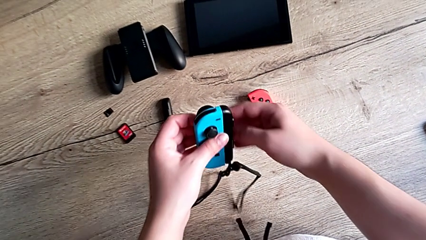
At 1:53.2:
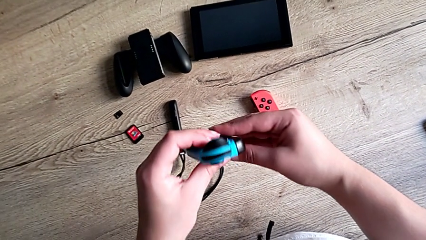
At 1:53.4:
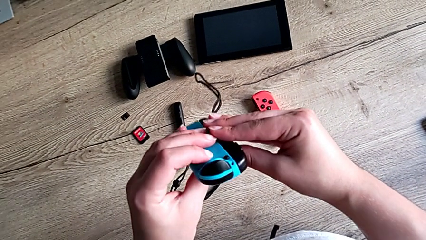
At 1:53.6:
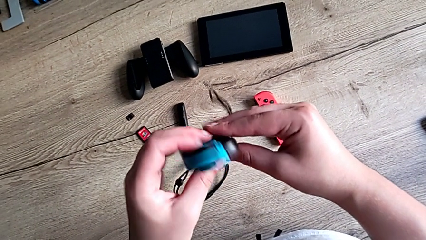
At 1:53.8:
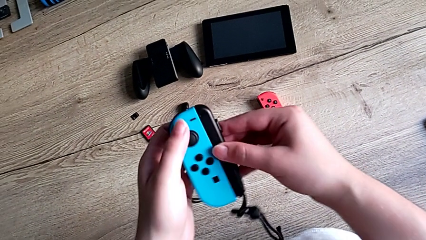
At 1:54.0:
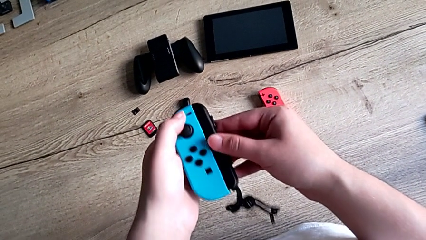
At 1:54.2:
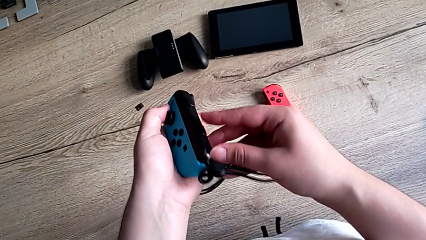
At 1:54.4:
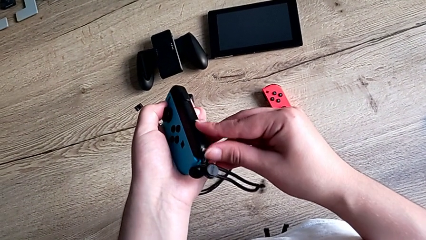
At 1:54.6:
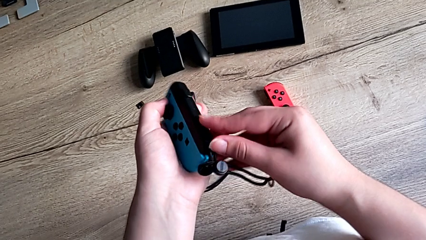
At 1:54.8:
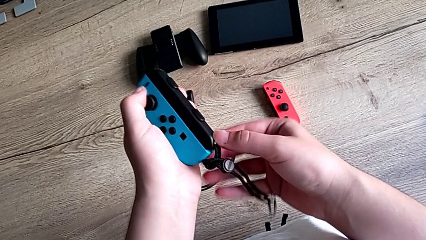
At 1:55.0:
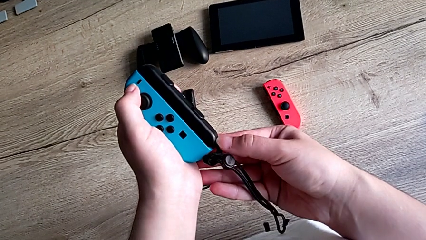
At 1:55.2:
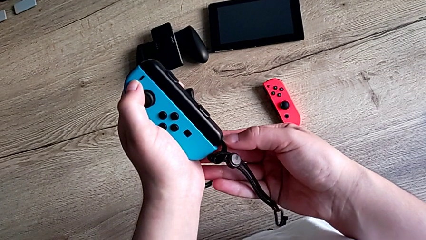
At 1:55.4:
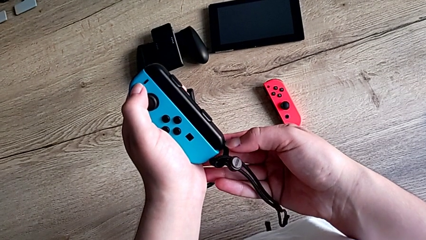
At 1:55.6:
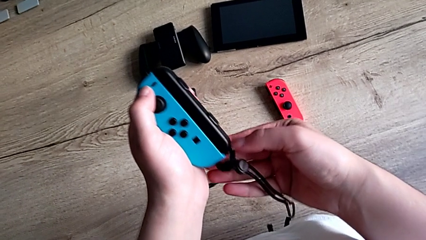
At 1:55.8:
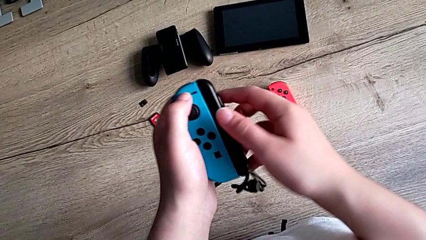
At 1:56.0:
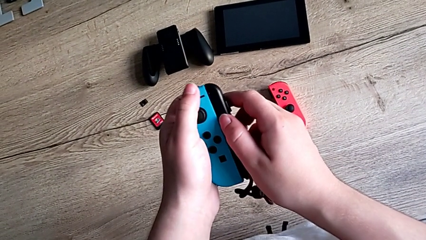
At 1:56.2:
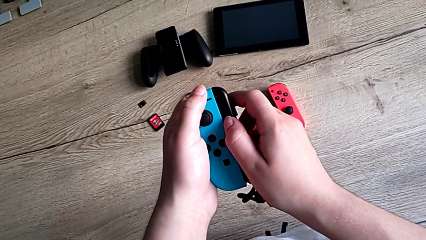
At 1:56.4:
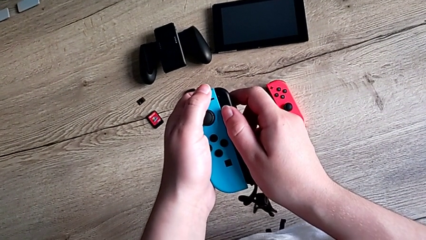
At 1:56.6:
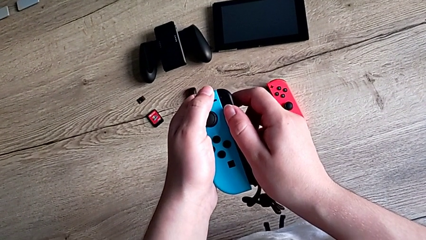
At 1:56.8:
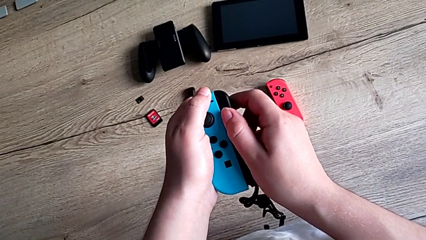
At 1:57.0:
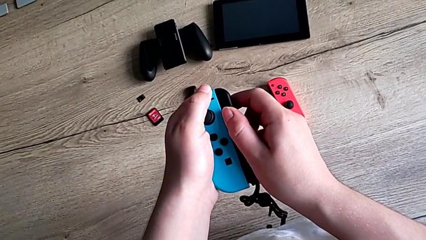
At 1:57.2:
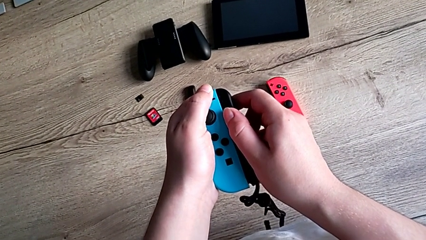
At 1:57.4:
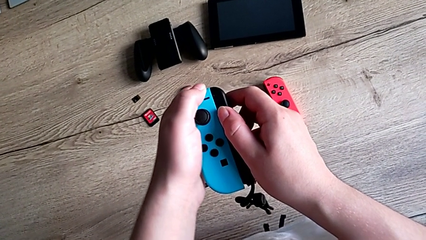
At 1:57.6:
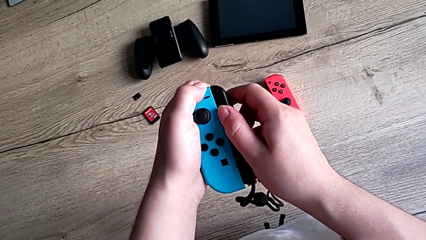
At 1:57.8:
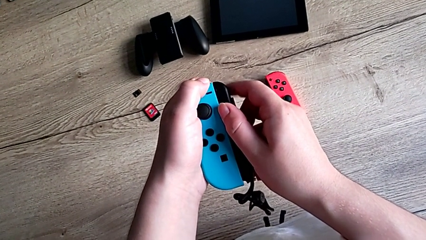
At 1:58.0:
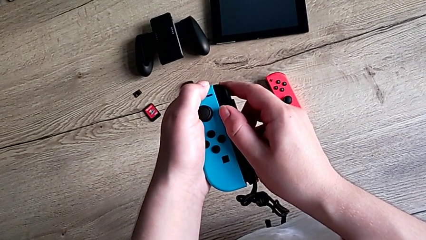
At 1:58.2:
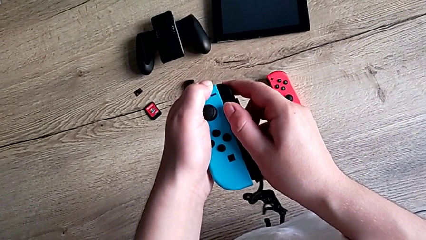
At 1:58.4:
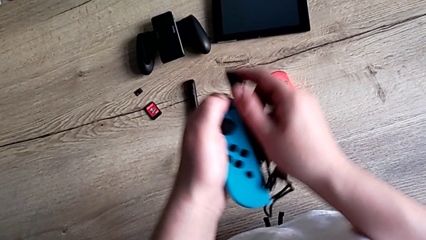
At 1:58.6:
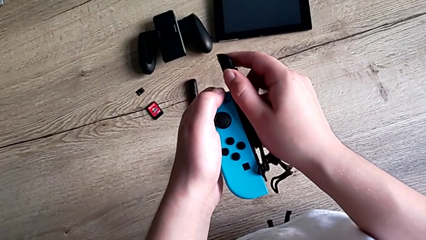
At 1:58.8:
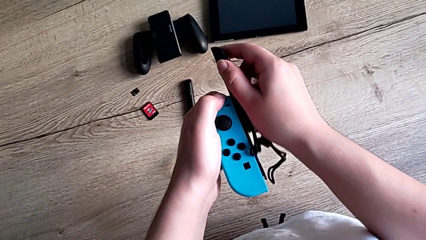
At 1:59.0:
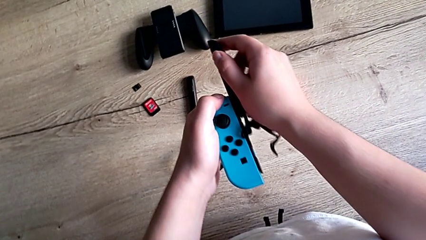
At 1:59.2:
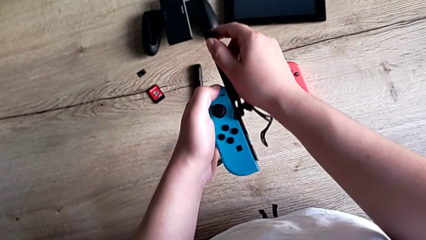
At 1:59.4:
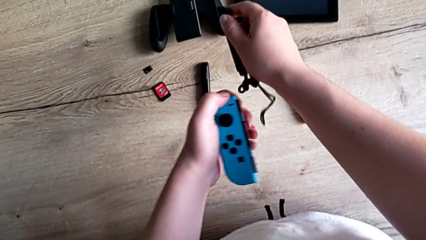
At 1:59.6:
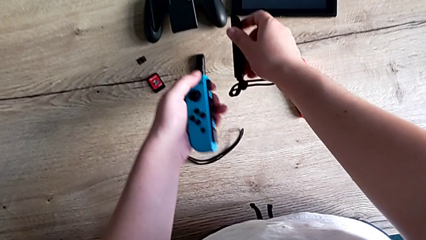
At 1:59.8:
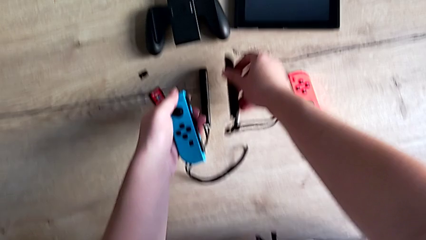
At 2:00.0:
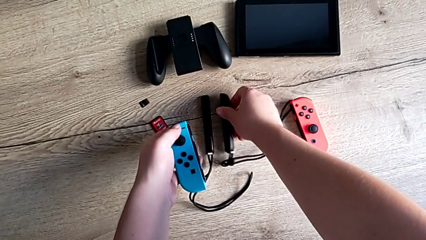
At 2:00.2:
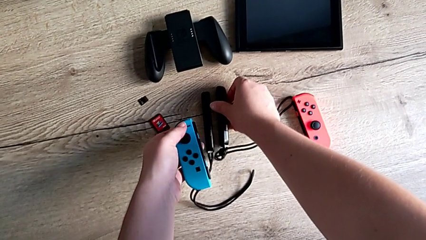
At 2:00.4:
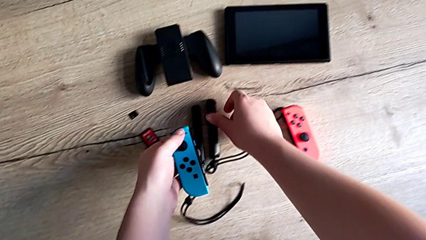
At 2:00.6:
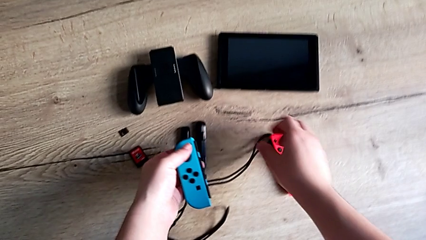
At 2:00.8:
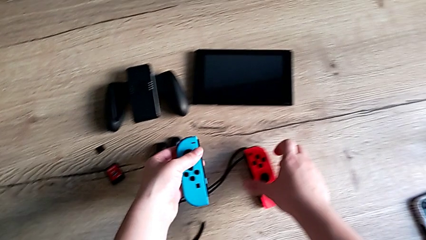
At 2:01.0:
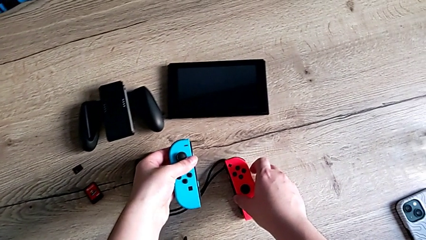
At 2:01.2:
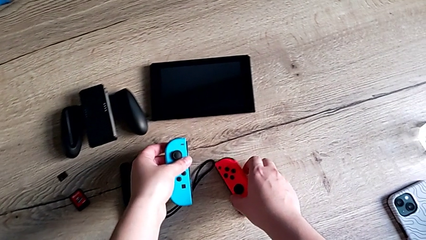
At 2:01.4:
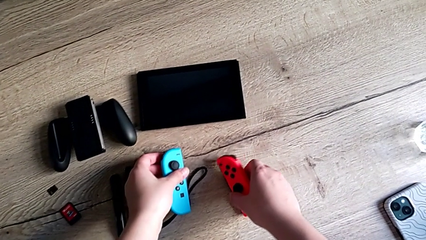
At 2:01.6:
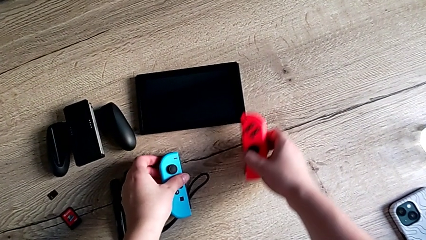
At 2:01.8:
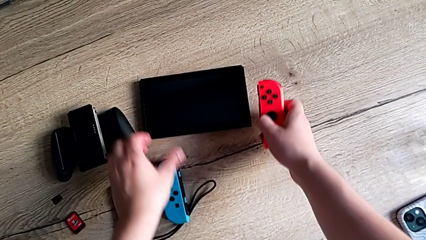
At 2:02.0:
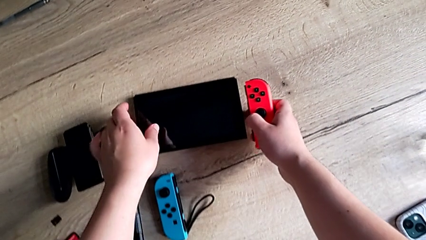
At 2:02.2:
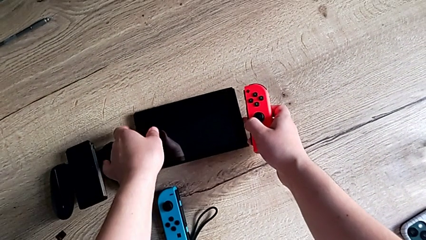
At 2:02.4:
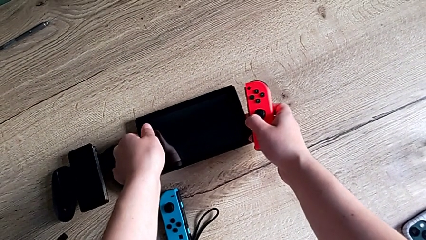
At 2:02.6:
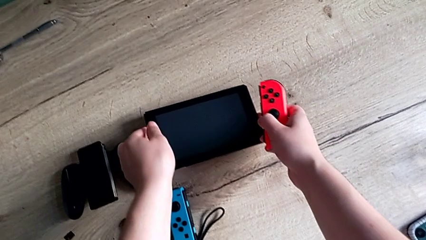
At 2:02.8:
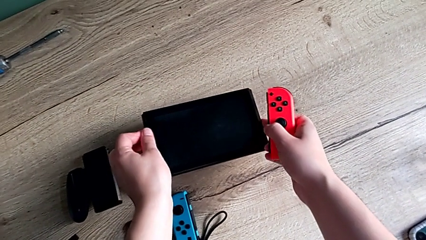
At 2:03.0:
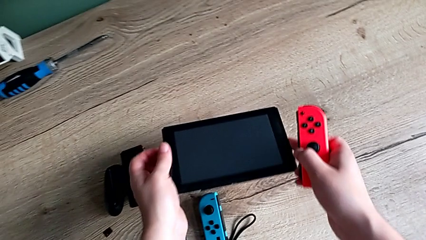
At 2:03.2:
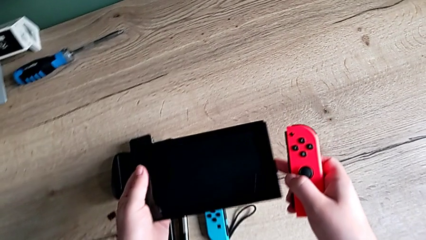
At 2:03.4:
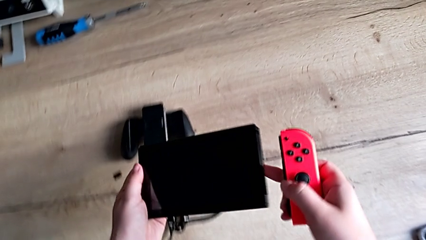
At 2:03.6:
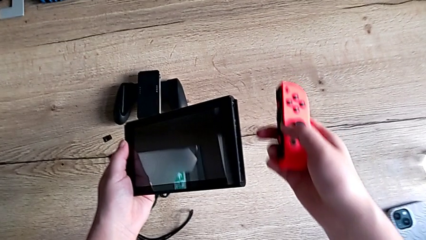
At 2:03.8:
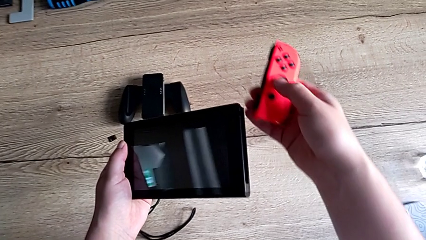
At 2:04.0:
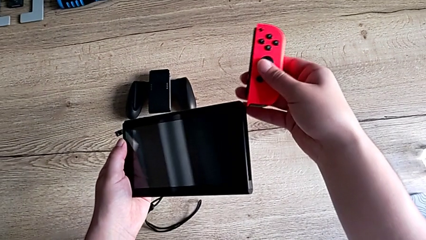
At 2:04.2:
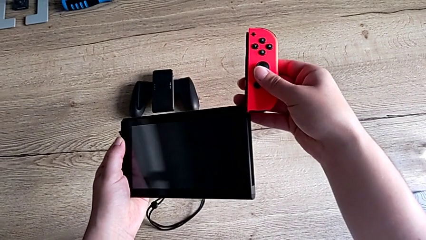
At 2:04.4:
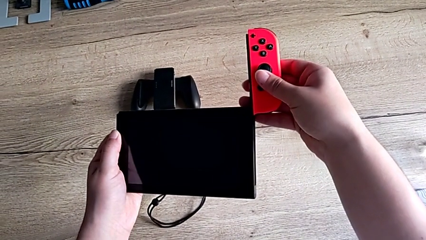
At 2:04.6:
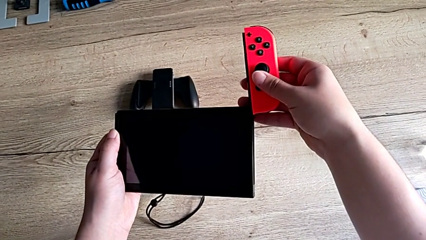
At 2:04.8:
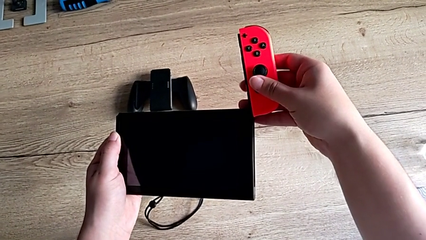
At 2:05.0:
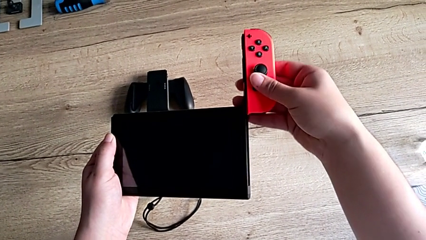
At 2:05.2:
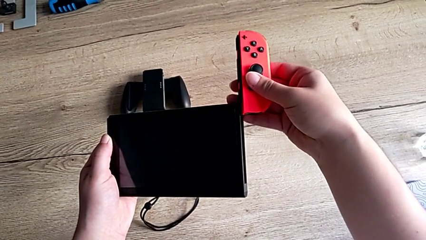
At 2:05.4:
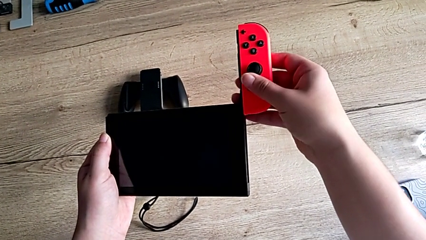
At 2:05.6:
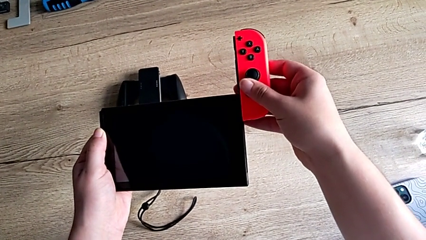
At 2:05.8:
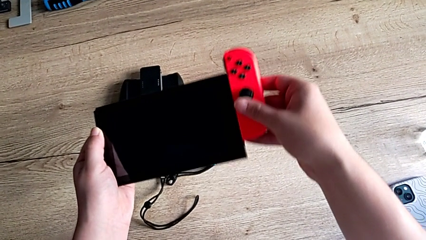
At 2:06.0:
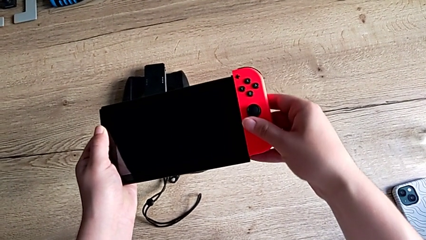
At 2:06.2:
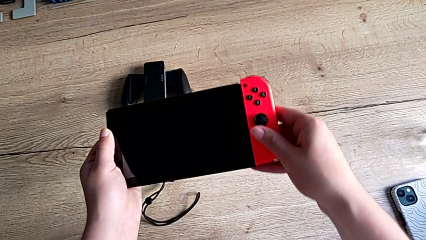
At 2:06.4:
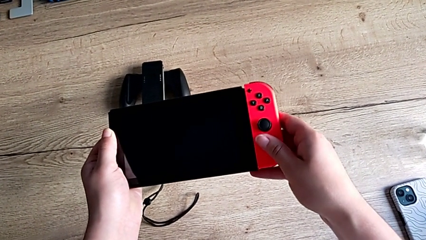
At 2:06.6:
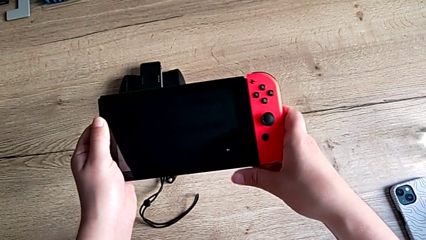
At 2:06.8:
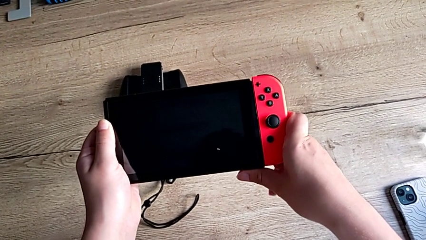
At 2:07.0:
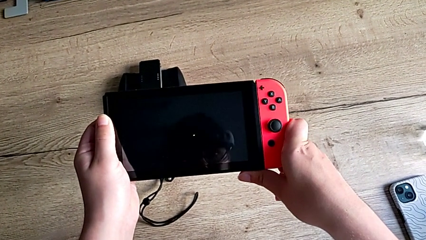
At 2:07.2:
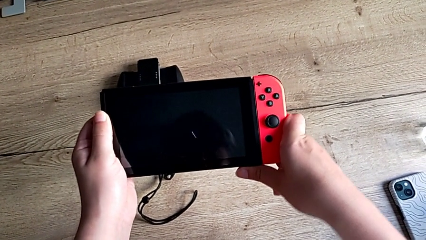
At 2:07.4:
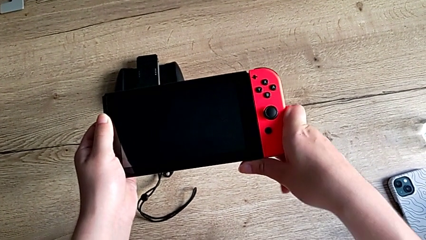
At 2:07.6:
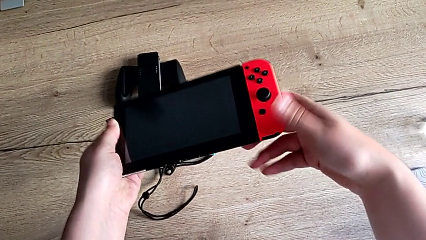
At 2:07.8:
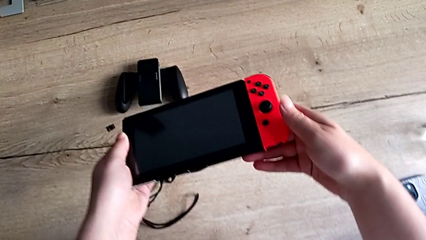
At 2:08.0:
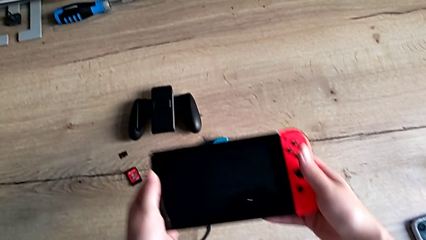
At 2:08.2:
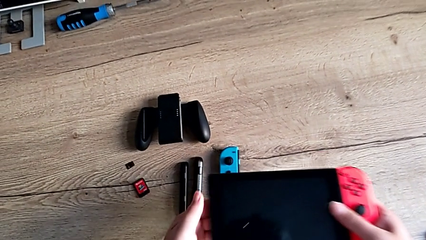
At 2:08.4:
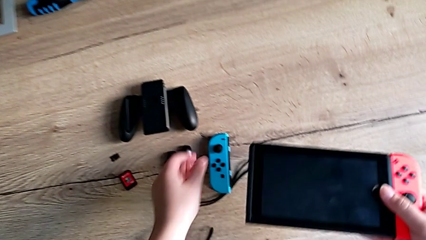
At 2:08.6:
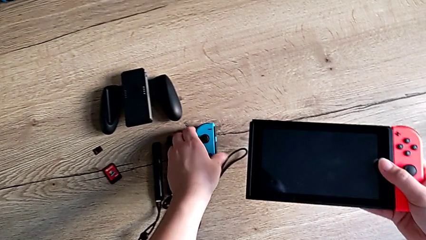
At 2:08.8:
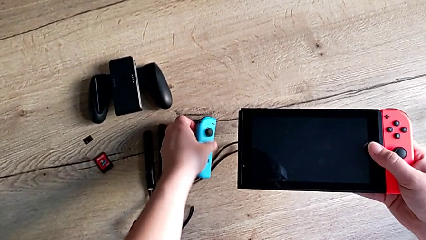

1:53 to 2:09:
The camera wearer is attaching the joycons back to the Nintendo Switch. They grab the left Joy-Con controller, unlock the Joy-Con strap lock, withdraw the Joy-Con strap, grab the Nintendo Switch and assemble the right Joy-Con controller.
